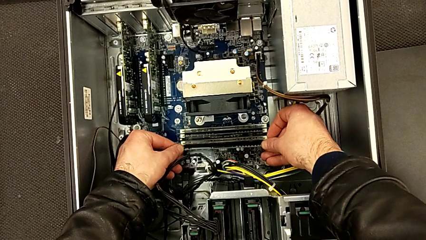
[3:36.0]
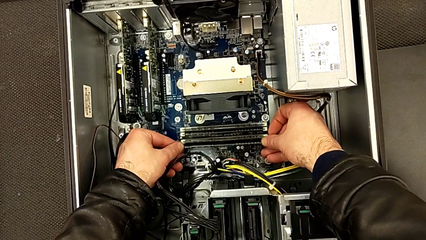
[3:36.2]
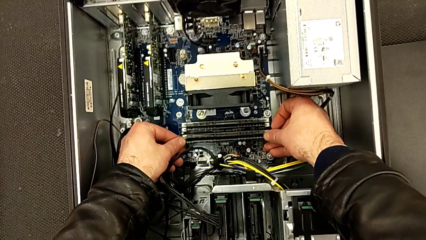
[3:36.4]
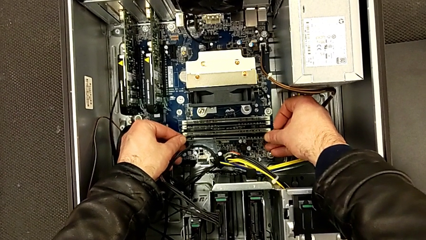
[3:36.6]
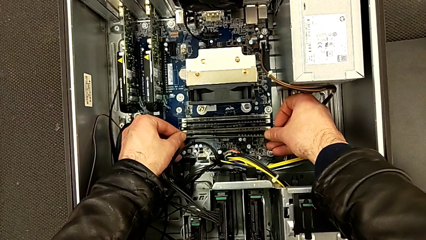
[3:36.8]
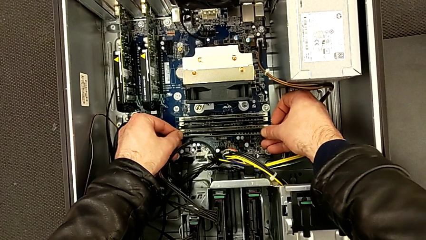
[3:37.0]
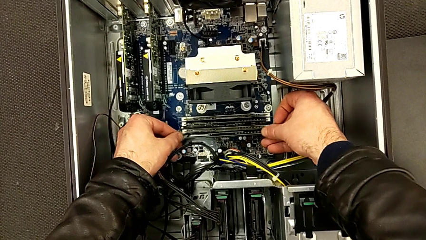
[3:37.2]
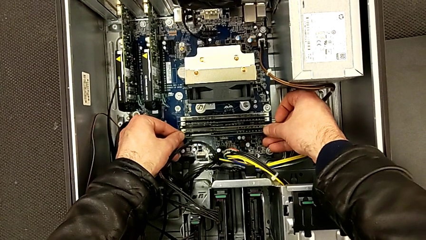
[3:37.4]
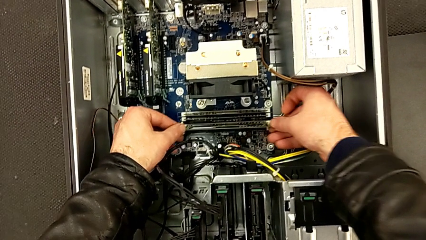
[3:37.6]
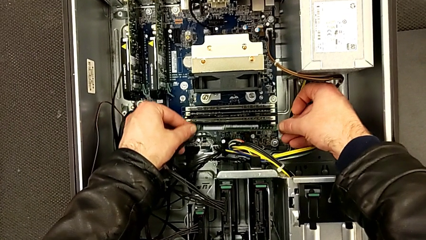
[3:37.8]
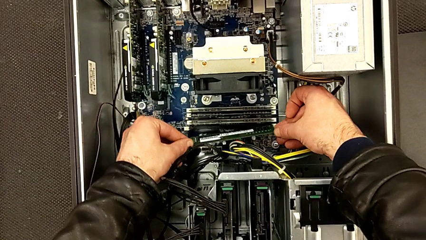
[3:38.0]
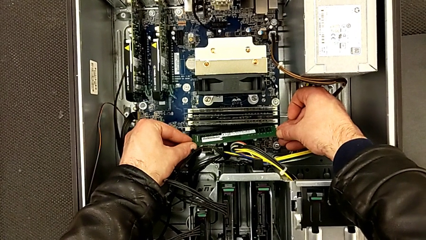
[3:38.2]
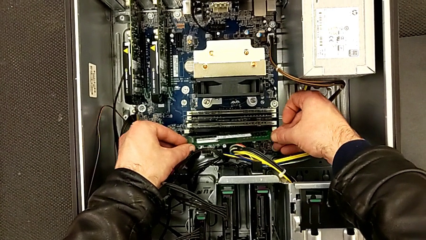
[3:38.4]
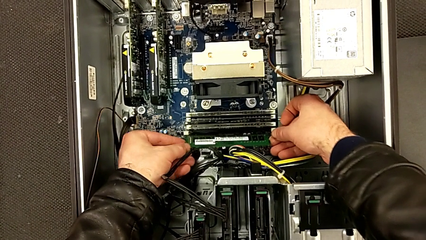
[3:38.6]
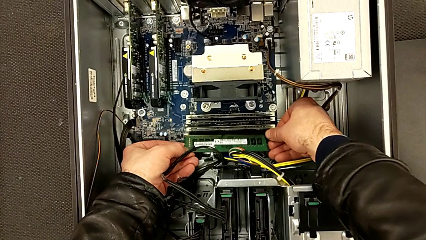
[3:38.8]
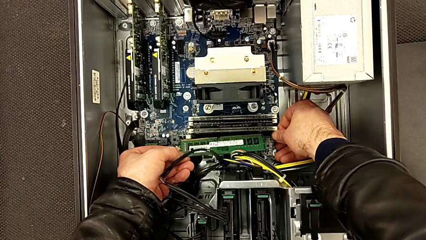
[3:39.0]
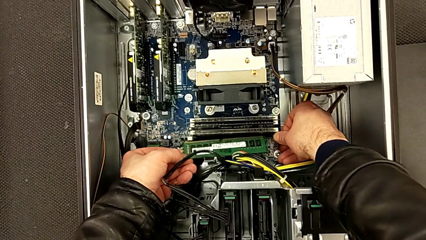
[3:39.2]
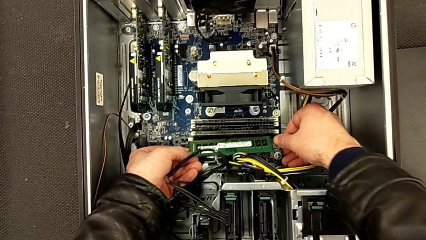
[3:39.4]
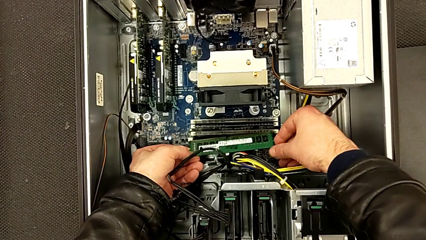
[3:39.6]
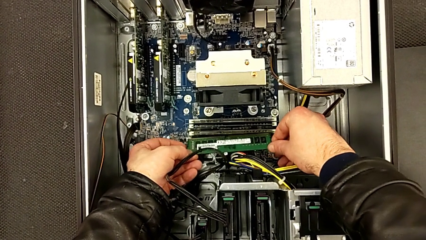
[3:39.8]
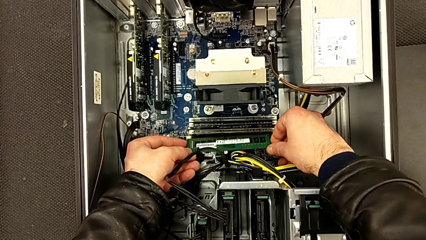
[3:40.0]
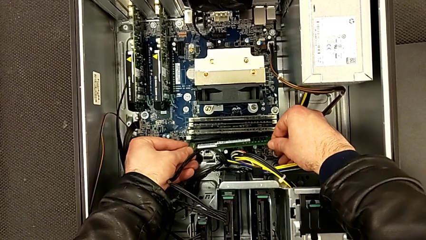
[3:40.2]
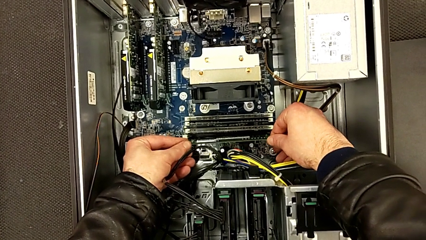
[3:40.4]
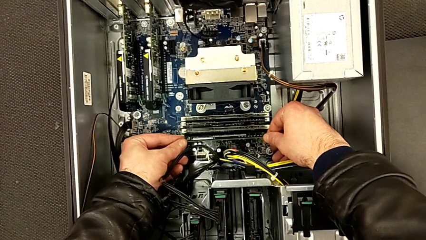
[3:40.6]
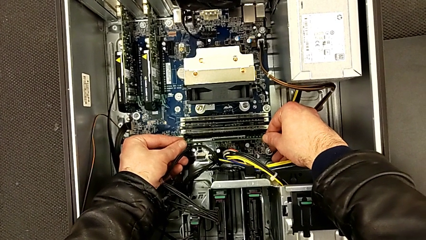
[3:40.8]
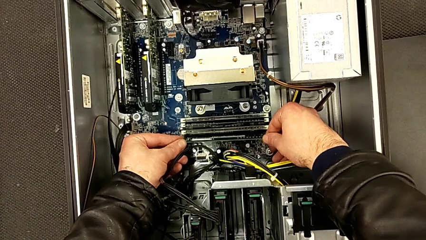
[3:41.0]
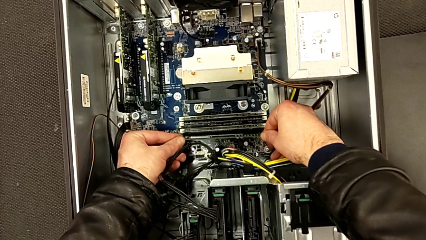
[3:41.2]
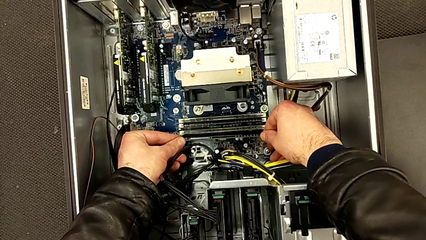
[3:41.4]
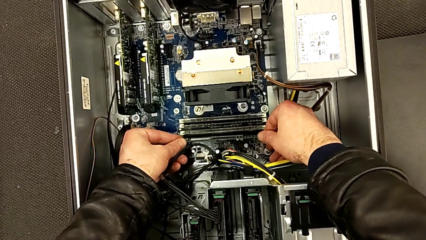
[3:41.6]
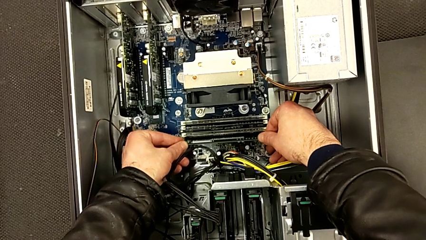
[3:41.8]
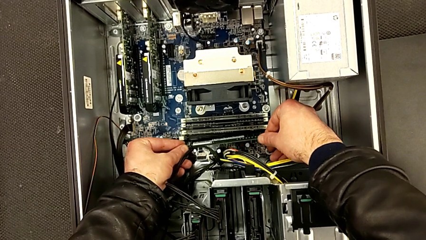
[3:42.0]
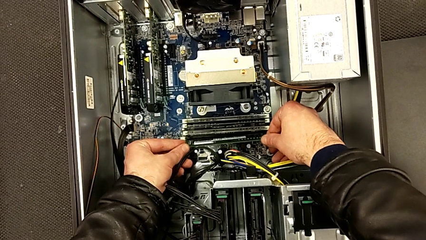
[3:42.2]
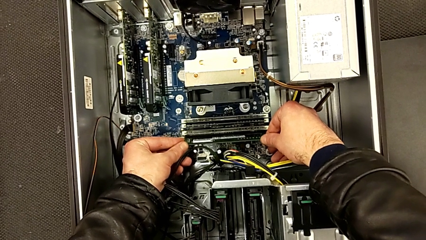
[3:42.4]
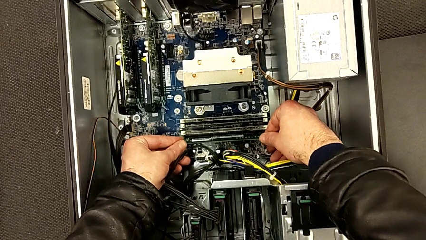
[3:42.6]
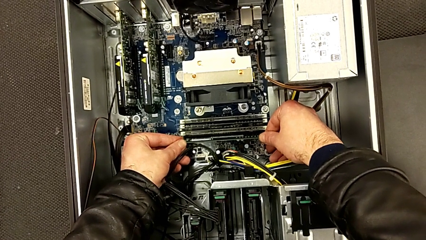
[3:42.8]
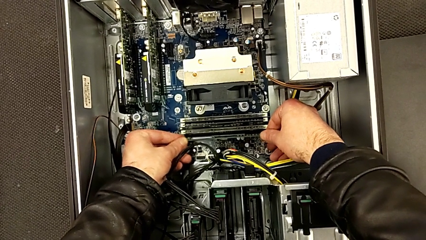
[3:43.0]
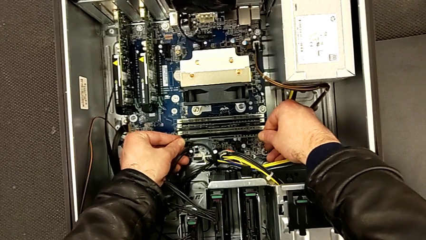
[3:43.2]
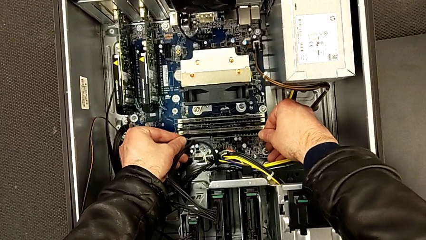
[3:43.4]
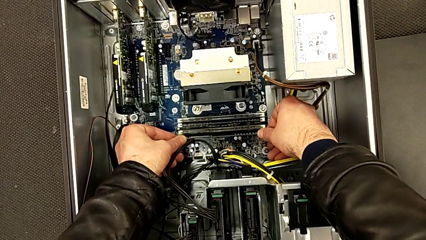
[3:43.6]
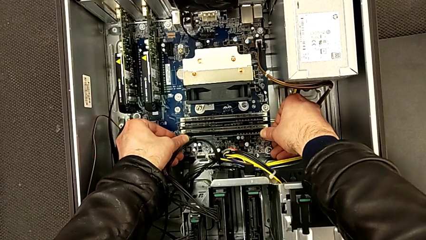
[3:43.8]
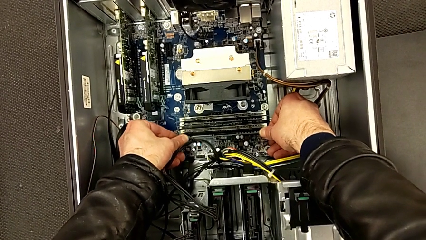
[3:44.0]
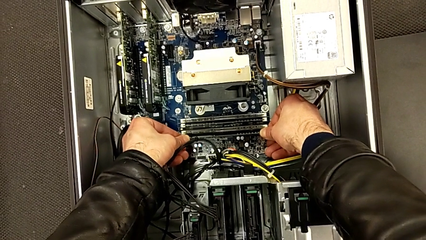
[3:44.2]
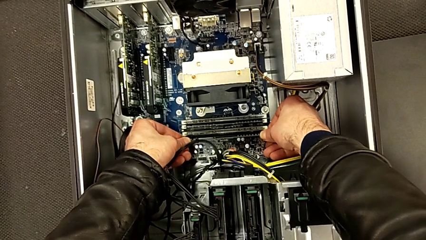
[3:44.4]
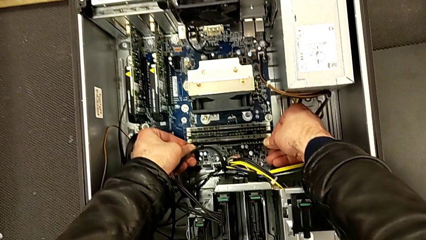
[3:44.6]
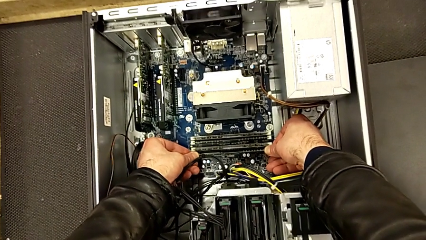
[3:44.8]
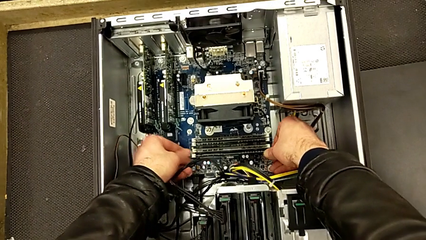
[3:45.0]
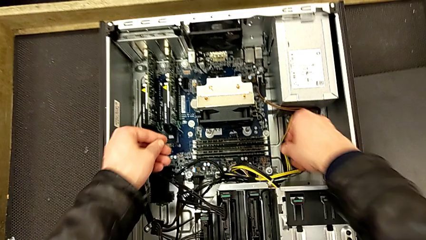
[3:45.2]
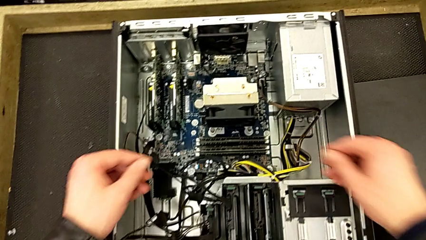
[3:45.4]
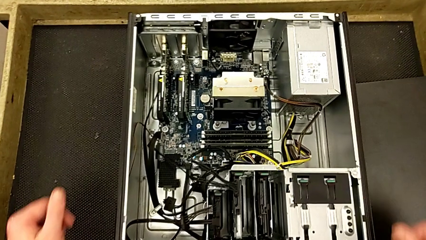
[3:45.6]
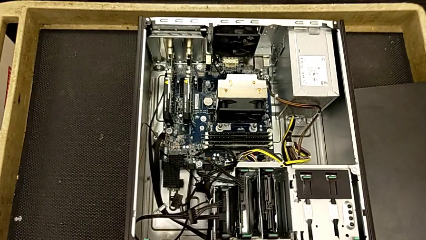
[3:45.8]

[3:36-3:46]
The camera wearer is inserting the fourth RAM stick into the computer tower. They align the fourth RAM, insert it and close the fourth RAM tab.

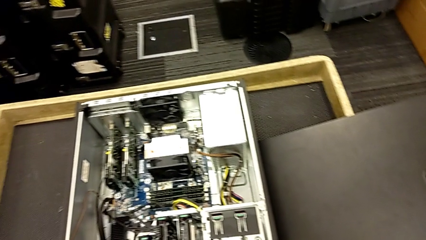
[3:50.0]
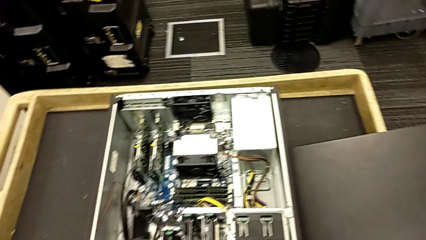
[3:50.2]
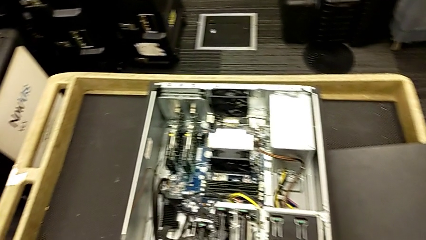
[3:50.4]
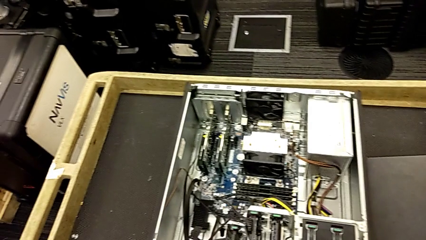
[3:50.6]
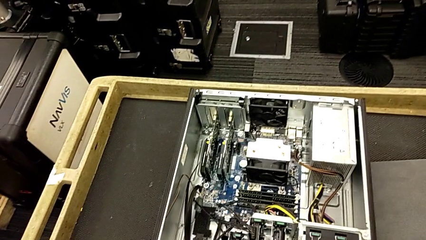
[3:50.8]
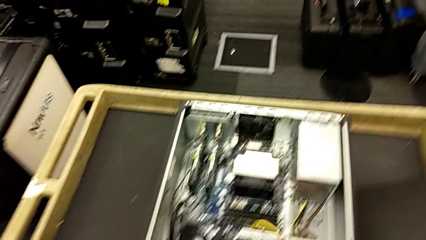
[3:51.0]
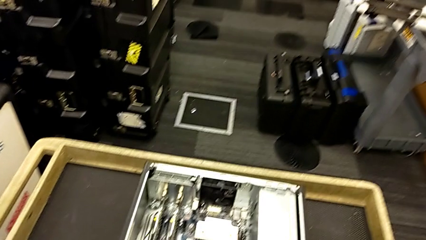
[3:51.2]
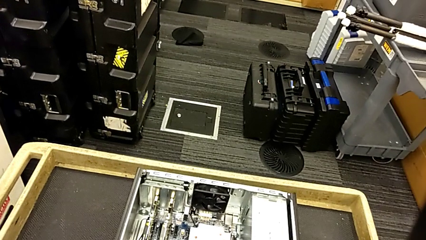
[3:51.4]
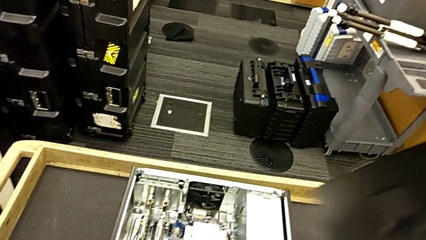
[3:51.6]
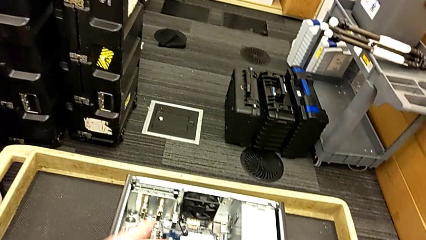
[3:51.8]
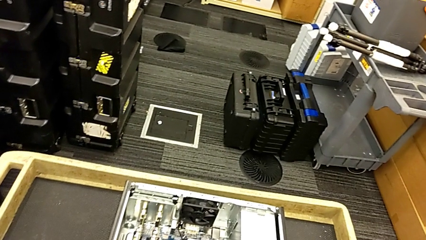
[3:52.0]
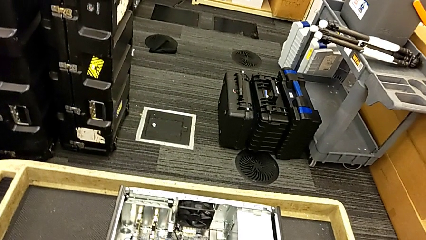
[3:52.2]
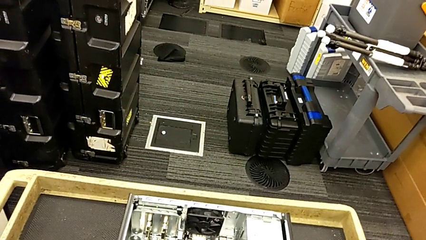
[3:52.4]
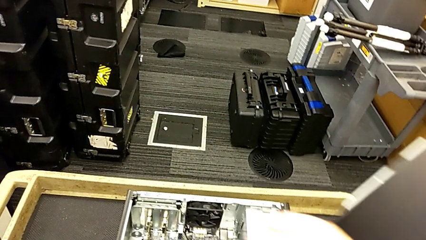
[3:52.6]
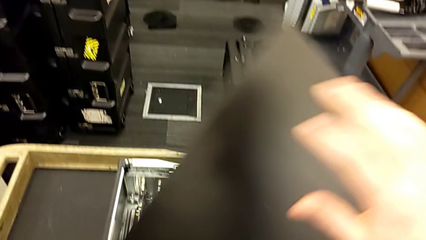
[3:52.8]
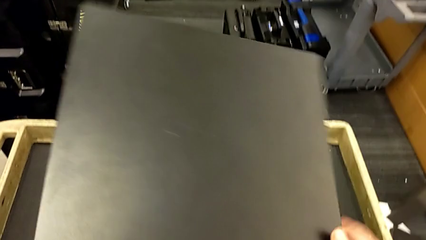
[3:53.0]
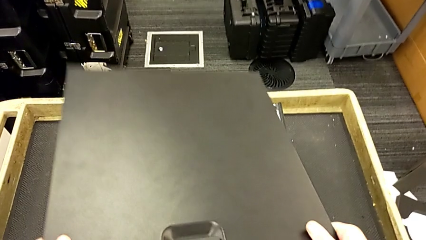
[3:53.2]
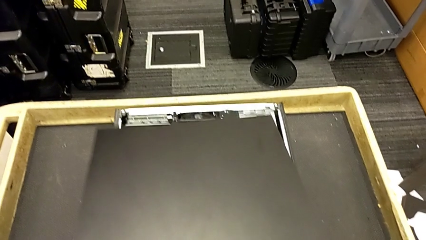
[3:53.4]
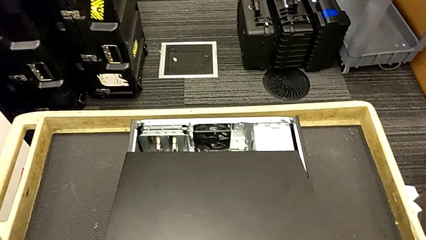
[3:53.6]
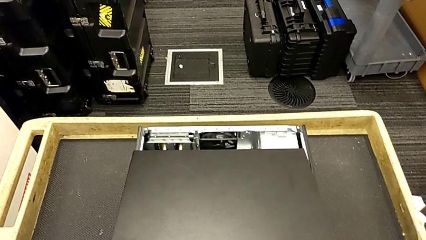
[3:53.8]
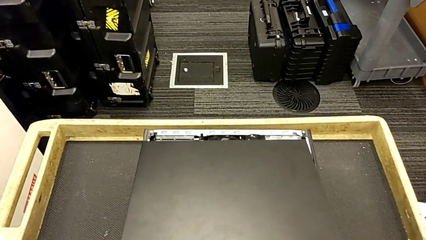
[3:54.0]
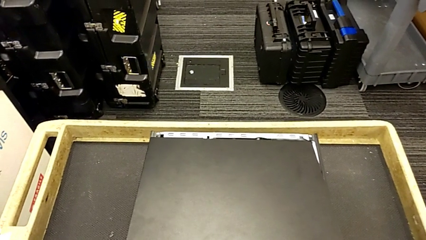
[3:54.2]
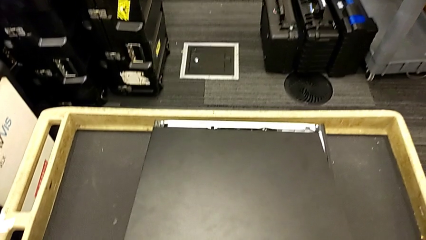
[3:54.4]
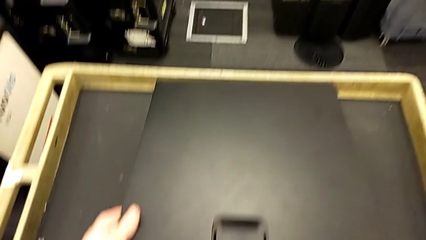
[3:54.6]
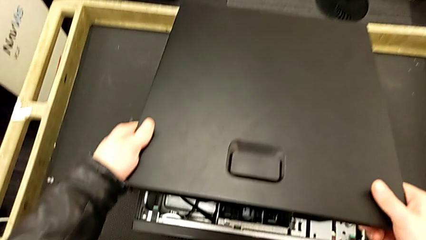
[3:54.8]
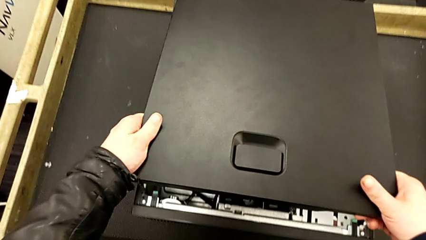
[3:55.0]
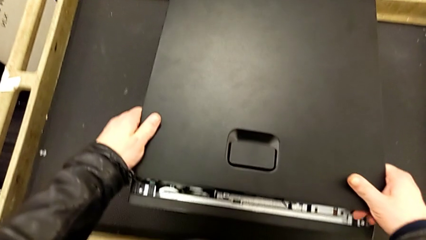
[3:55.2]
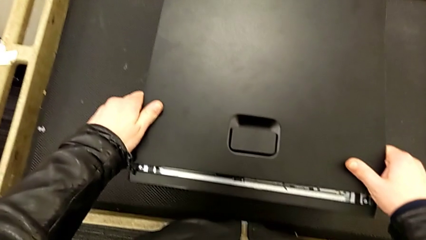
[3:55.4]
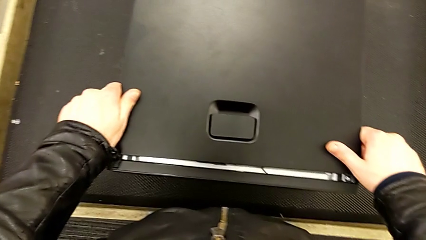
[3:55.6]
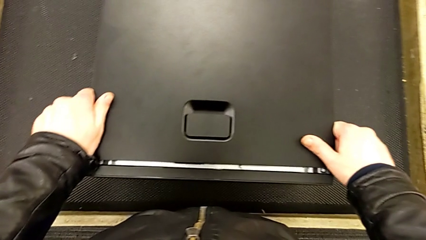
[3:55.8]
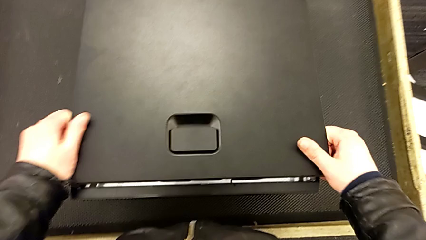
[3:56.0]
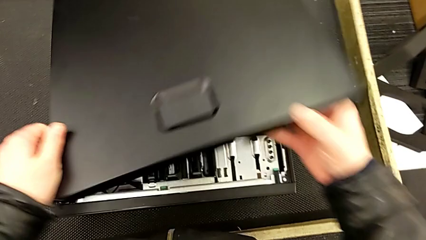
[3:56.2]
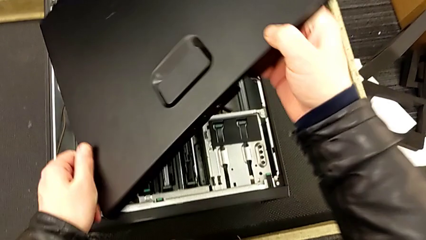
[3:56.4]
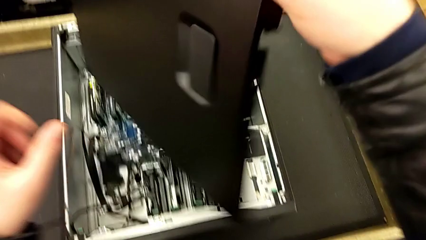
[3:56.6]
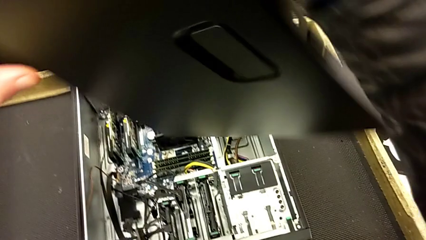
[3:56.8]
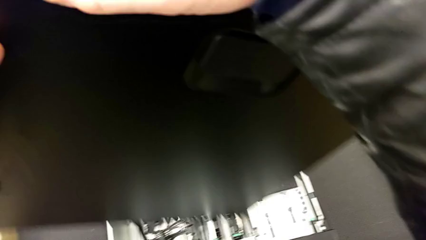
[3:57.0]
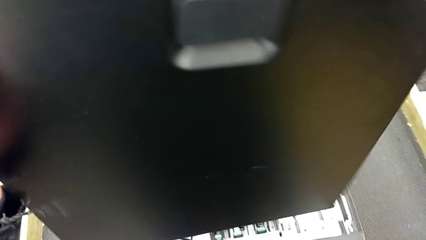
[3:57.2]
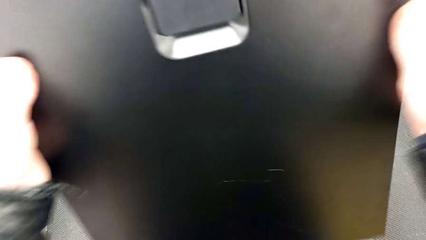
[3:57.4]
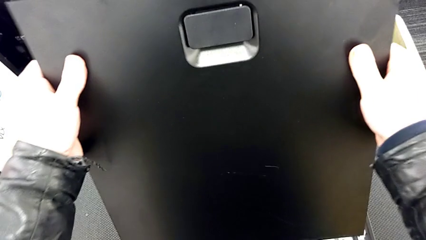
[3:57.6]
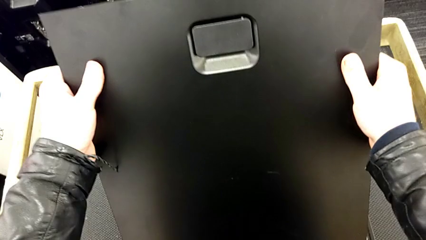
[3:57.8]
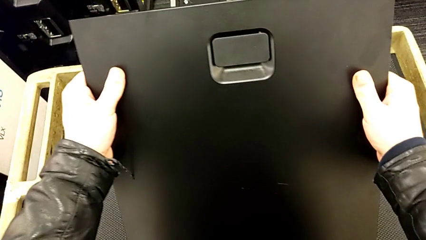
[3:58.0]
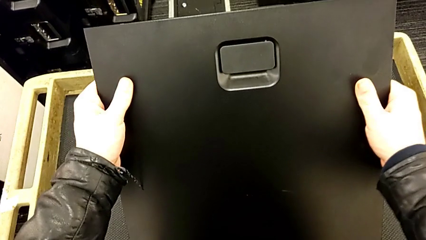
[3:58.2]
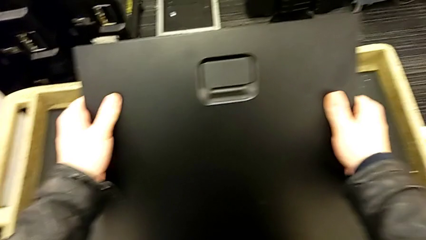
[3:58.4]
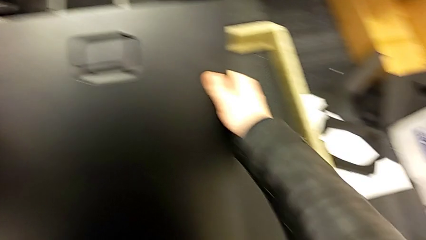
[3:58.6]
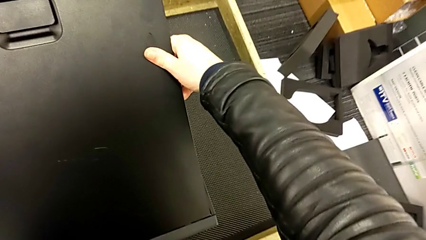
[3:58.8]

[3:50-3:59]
The camera wearer is assembling the cover for the computer tower. They grab the cover, lift it, stack it and rotate it.
